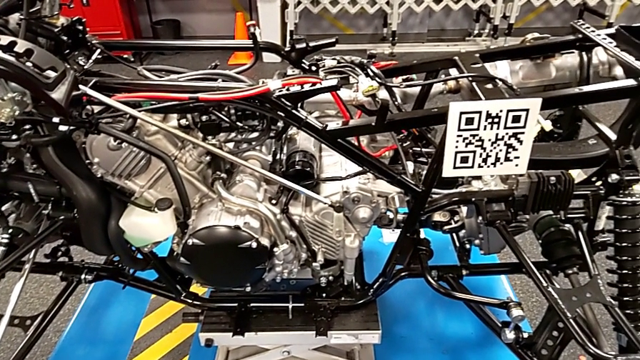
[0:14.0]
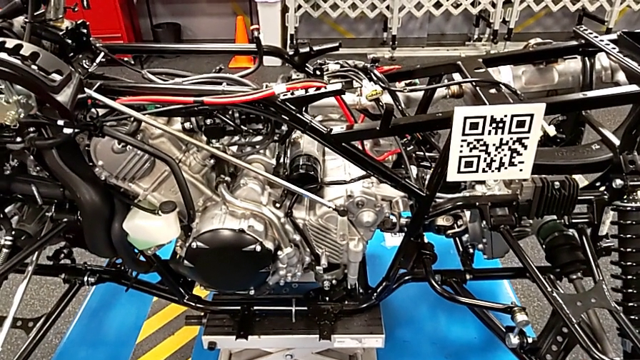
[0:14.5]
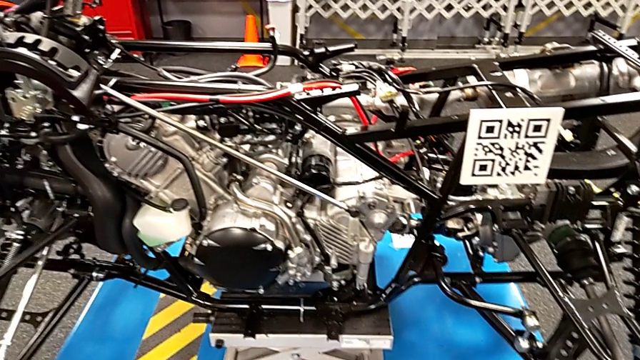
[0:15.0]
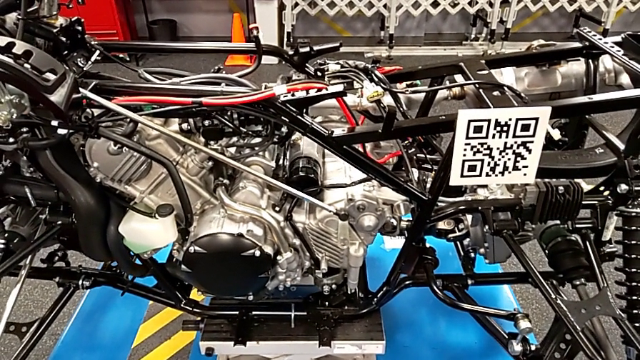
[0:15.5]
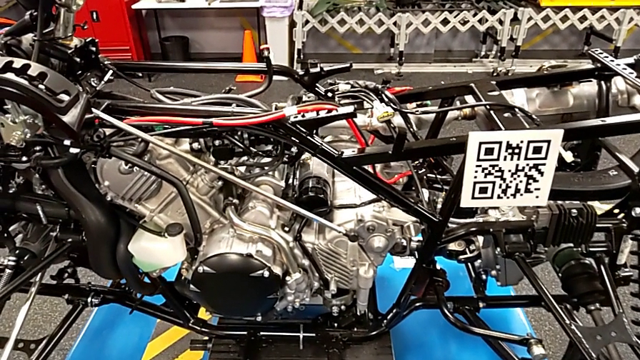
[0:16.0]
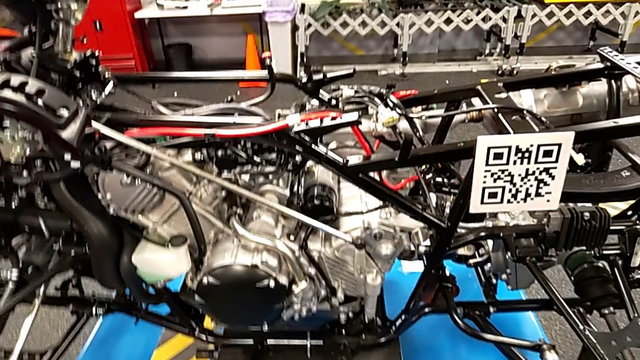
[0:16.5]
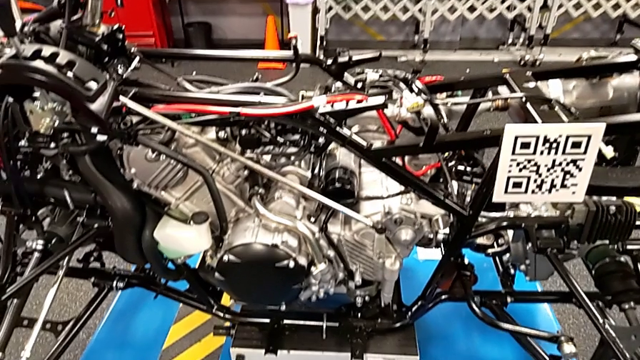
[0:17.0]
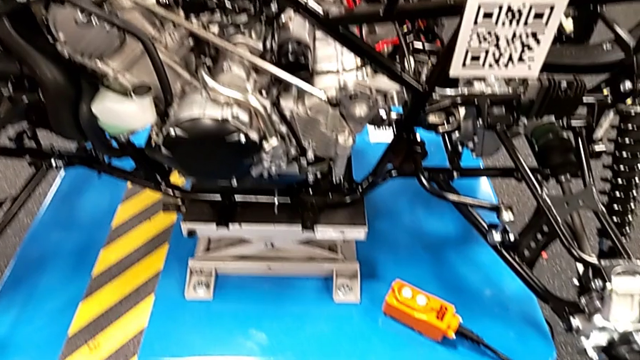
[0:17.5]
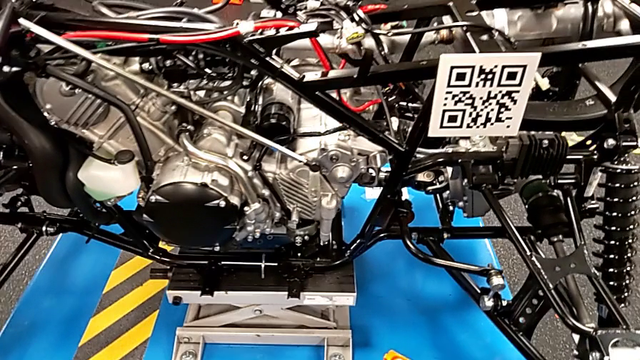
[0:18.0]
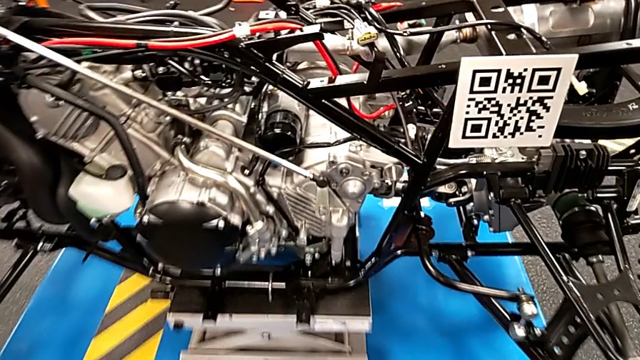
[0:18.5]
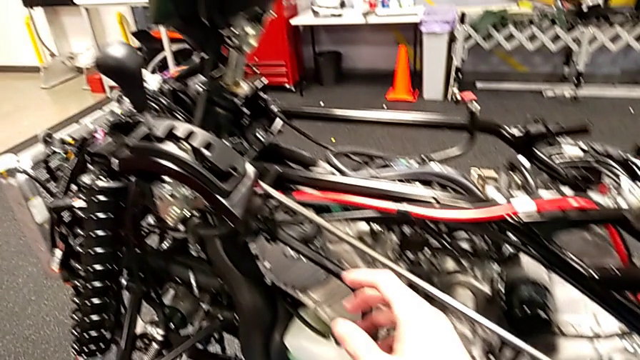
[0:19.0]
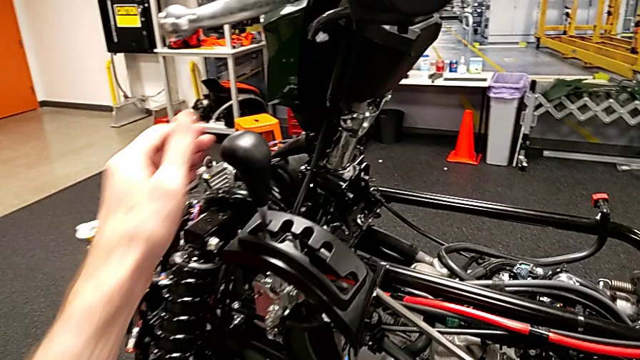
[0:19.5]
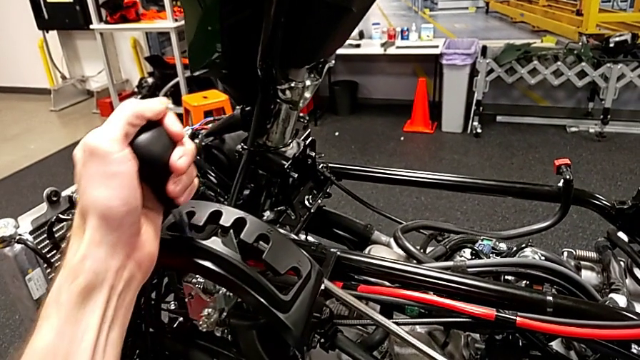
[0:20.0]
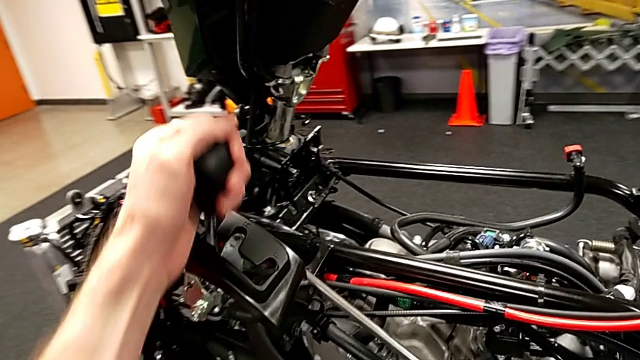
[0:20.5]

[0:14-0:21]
The camera wearer slides the shift lever to the neutral position. They shift the lever.

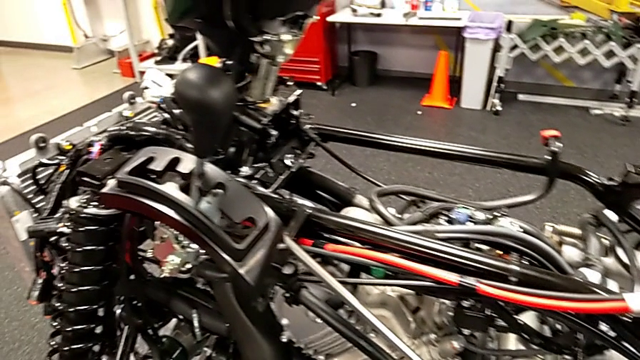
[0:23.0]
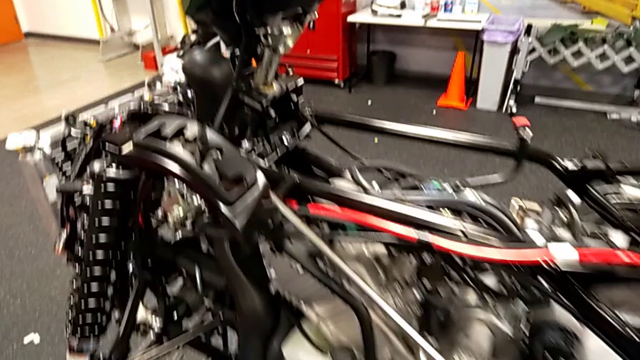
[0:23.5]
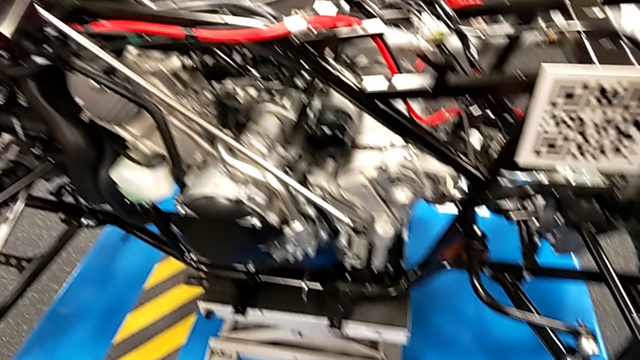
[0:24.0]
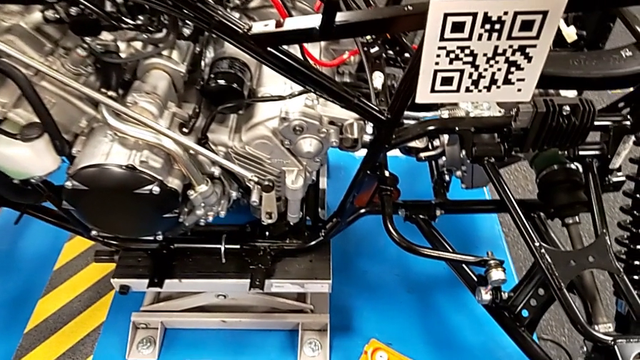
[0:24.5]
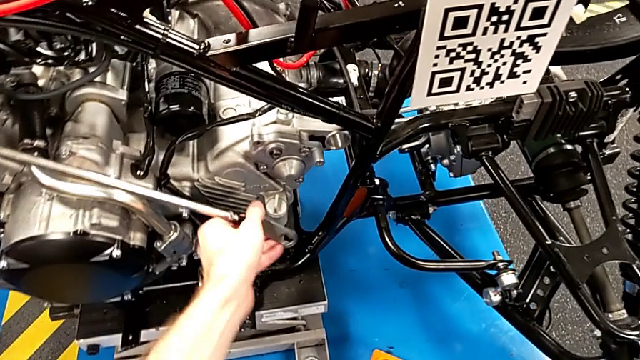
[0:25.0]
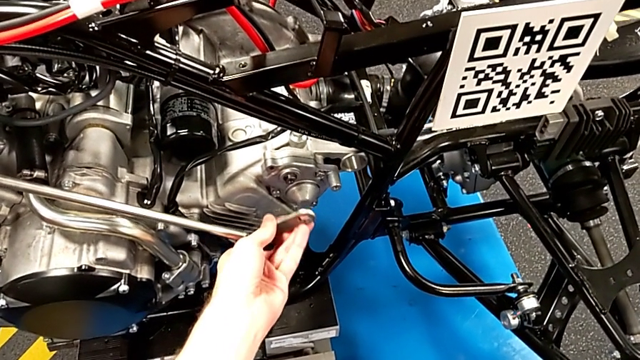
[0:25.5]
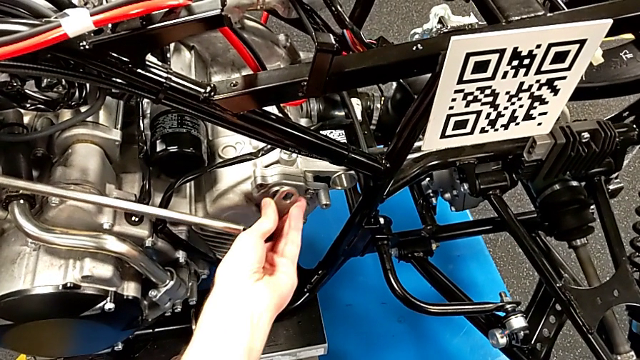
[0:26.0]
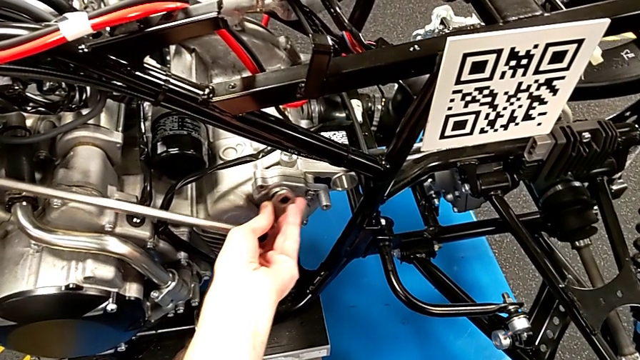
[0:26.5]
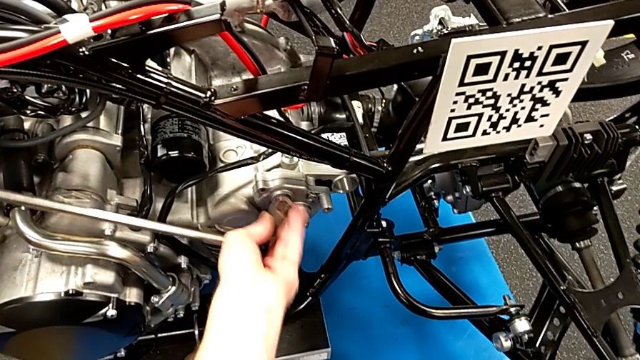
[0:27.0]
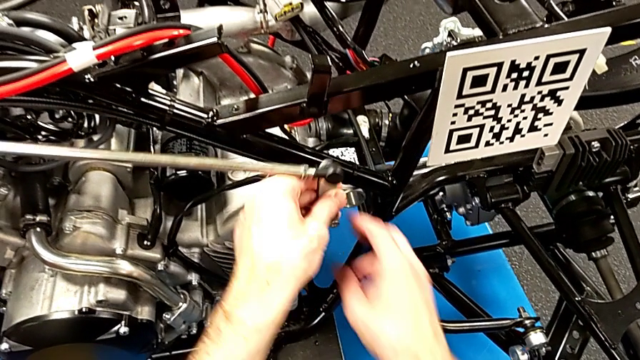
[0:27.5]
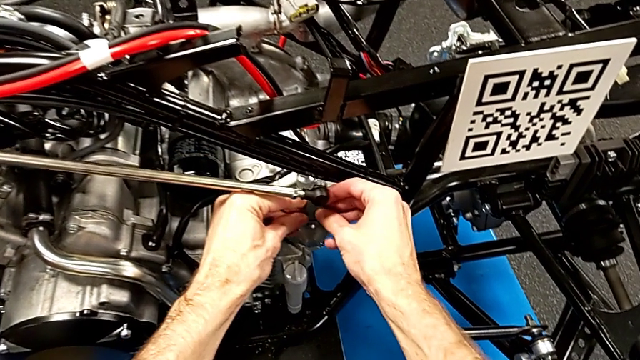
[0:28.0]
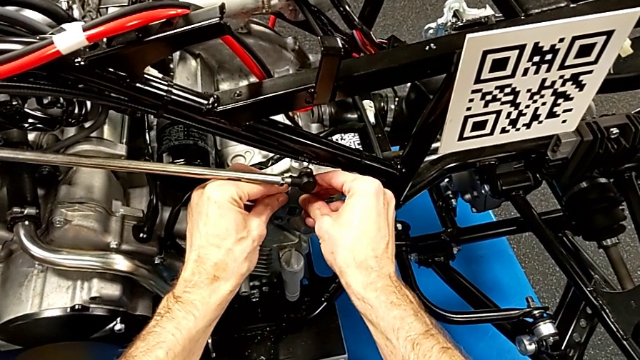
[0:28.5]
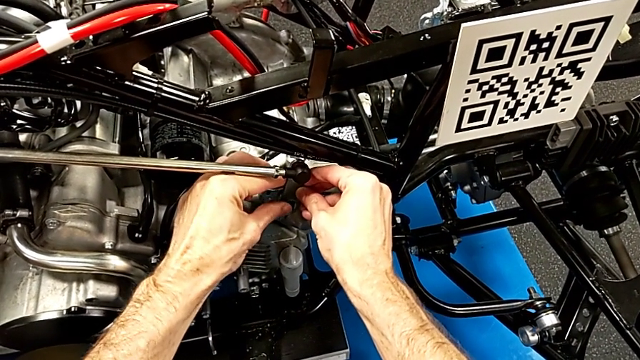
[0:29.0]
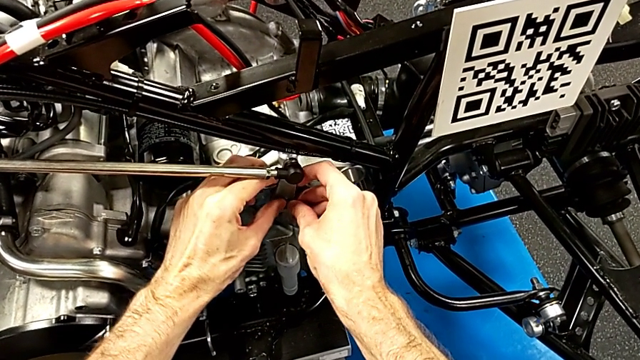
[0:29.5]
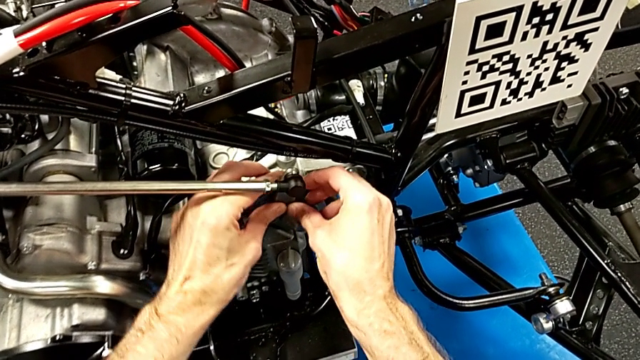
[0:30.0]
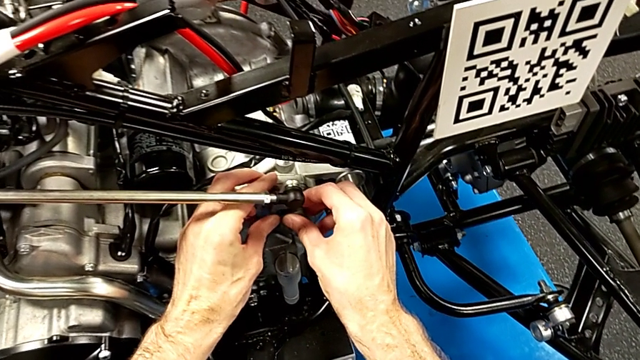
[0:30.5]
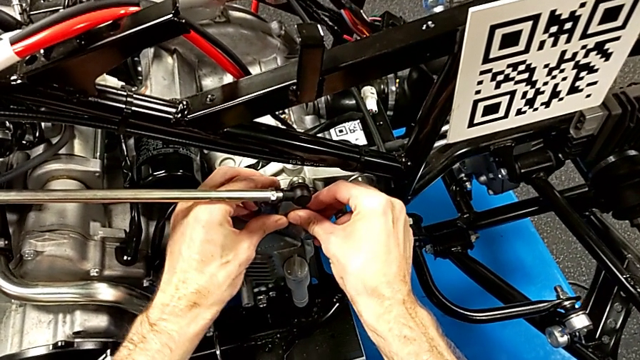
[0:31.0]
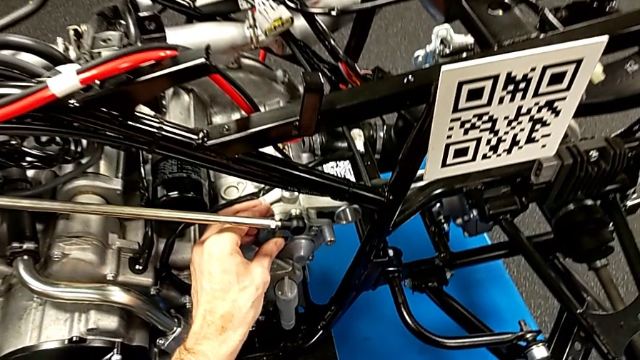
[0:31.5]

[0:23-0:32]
The camera wearer installs the shift arm. They grab the shift arm and insert it.

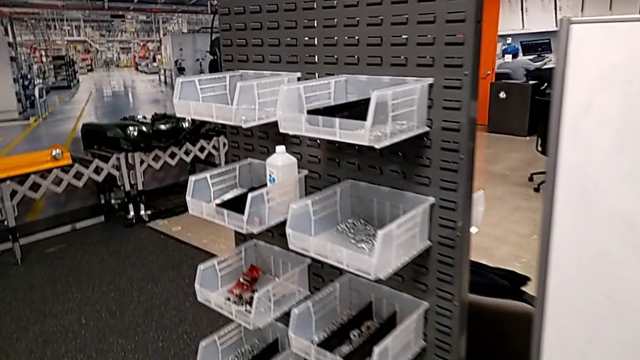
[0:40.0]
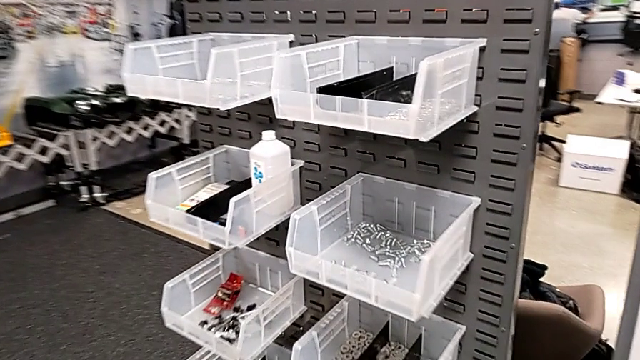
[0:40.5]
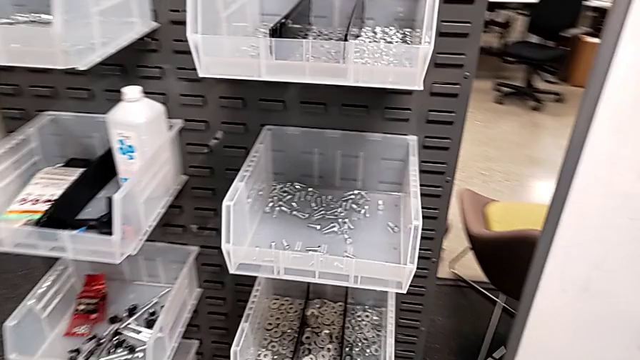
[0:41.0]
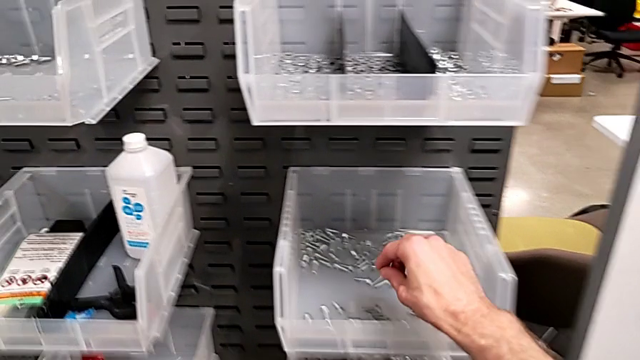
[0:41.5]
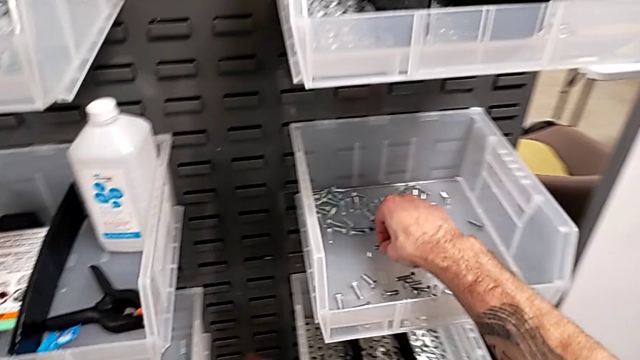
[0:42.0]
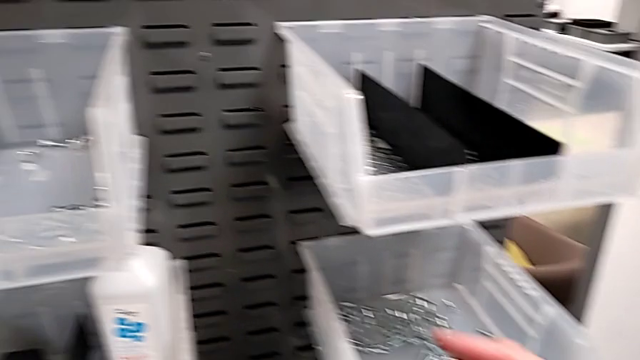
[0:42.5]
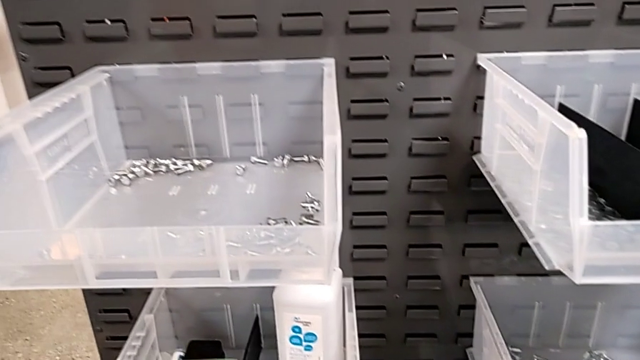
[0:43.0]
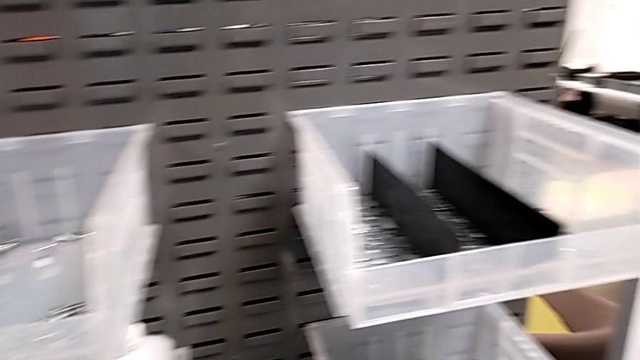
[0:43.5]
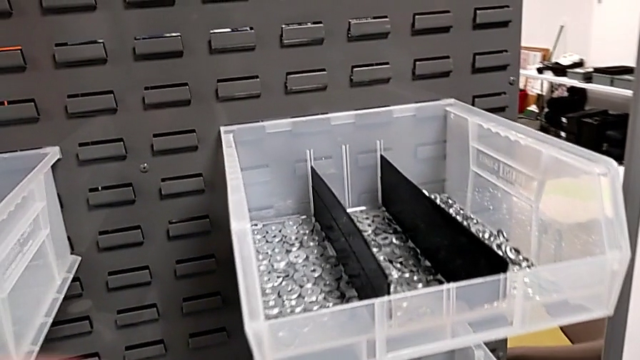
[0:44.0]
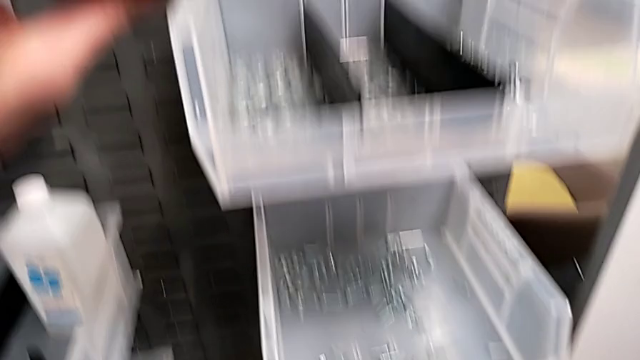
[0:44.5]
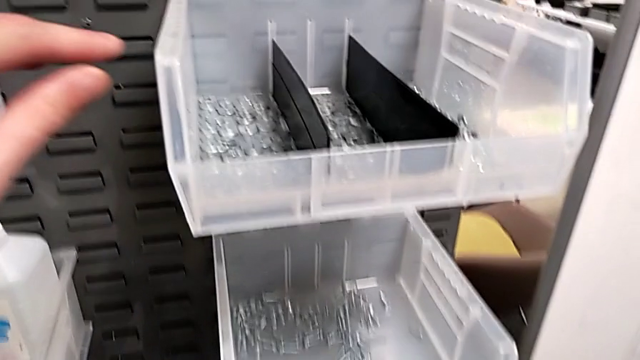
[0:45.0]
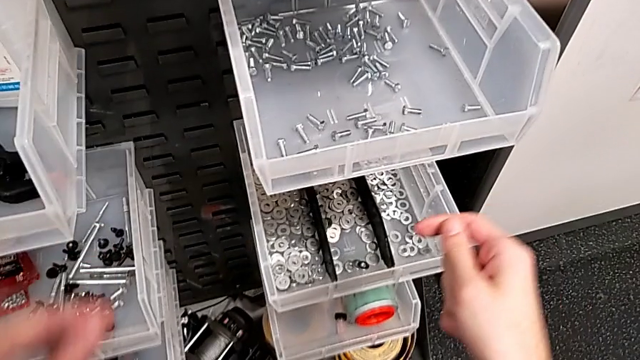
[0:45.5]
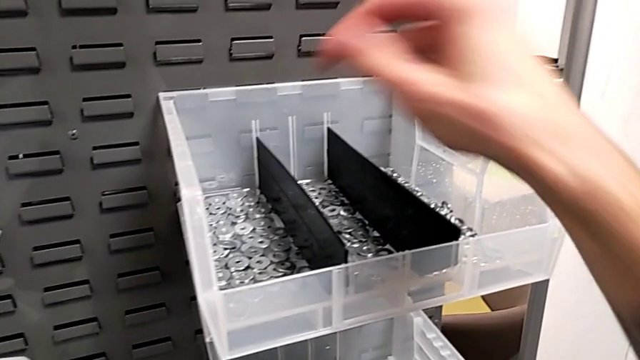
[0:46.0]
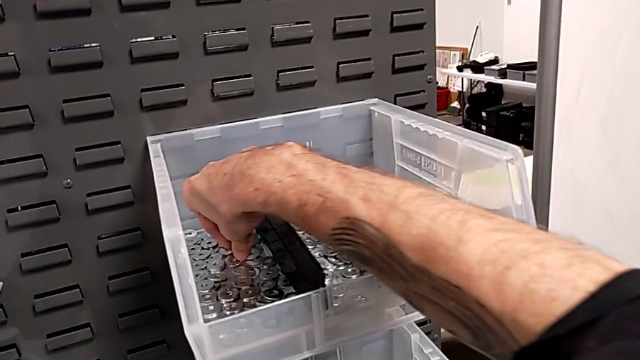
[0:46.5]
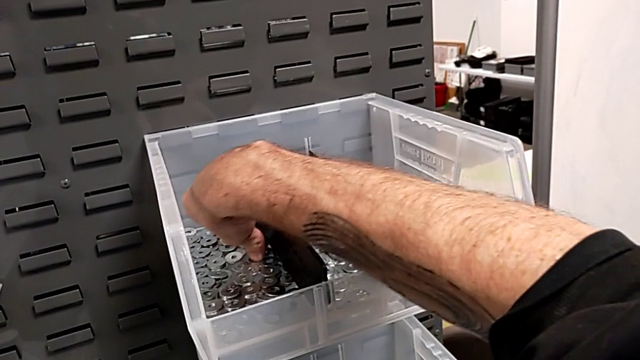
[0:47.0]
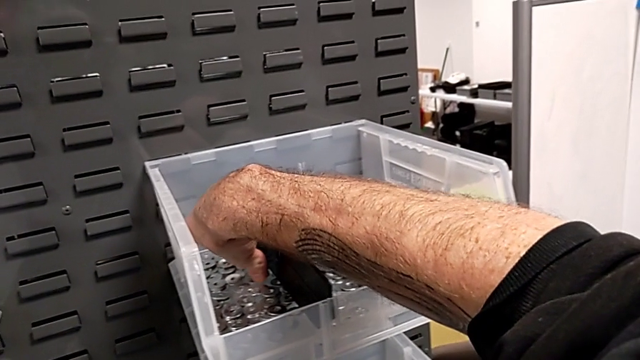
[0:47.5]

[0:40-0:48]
The camera wearer is grabbing a bolt and a washer. They grab the bolt and grab the washer.
